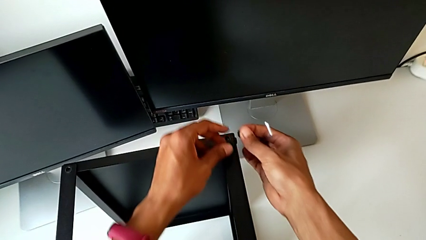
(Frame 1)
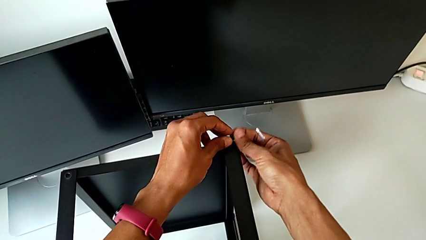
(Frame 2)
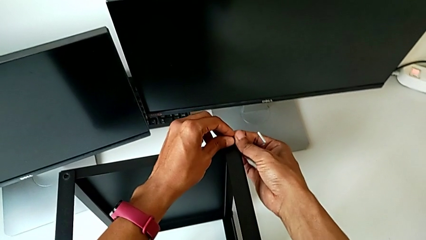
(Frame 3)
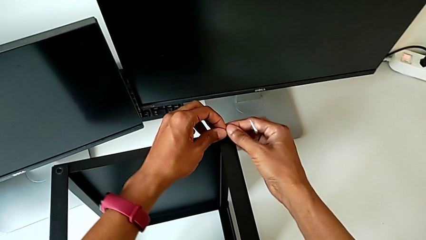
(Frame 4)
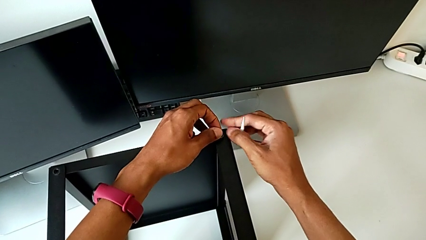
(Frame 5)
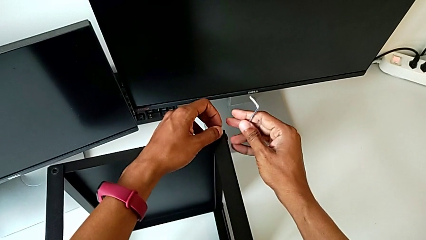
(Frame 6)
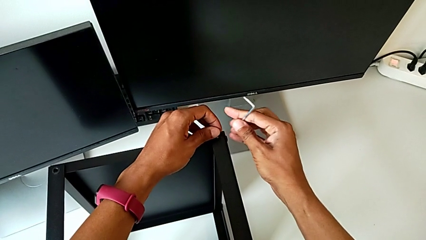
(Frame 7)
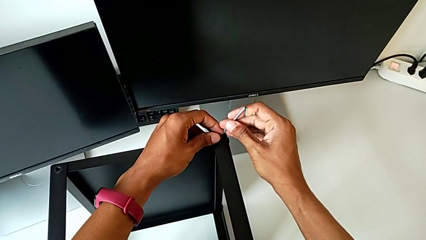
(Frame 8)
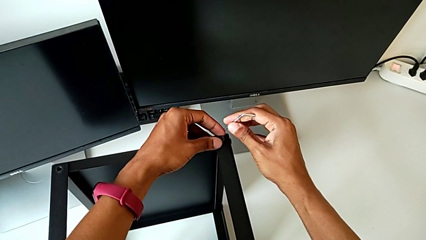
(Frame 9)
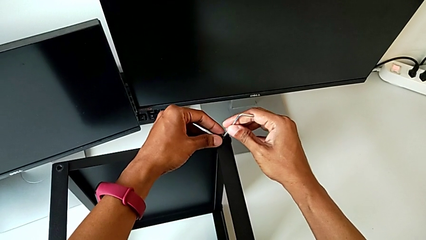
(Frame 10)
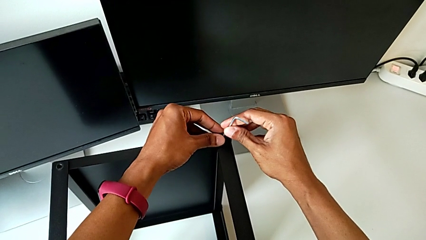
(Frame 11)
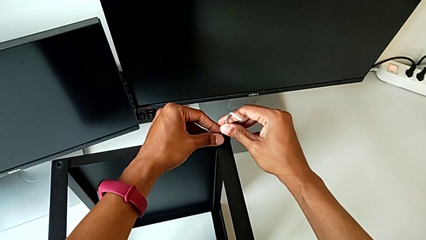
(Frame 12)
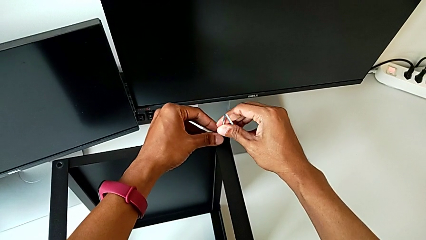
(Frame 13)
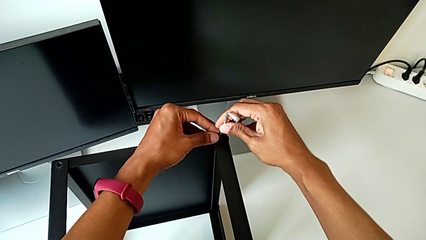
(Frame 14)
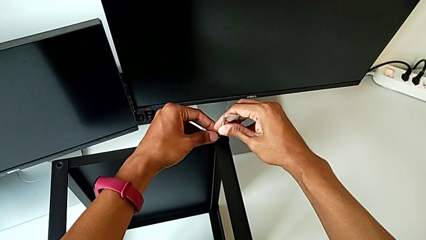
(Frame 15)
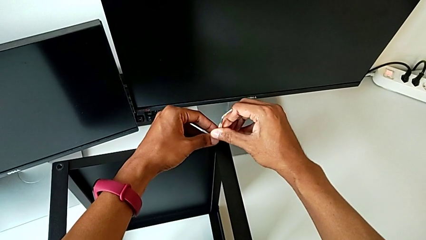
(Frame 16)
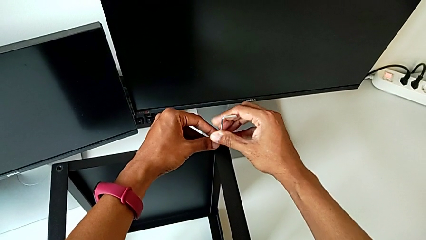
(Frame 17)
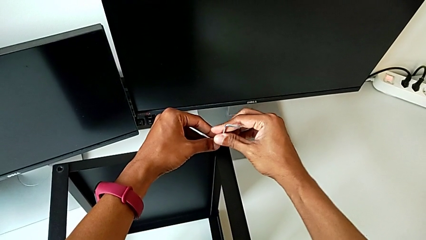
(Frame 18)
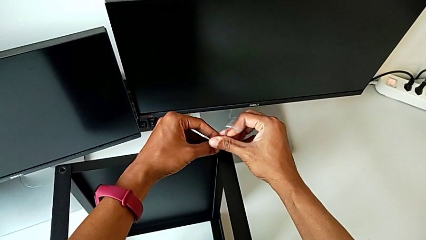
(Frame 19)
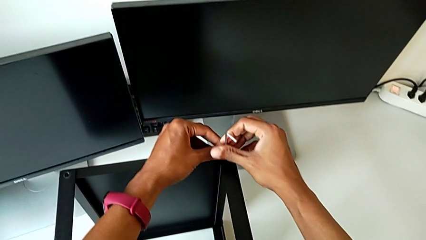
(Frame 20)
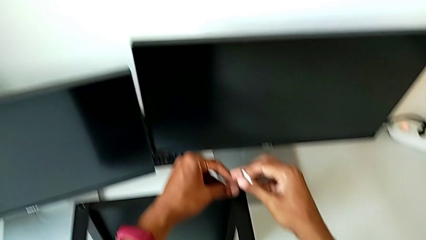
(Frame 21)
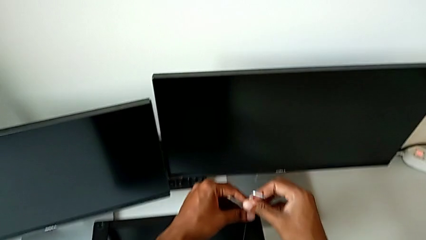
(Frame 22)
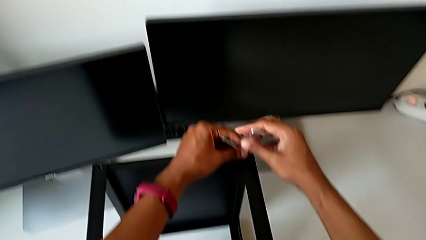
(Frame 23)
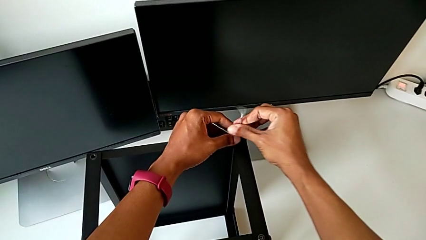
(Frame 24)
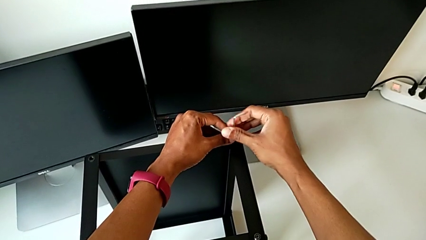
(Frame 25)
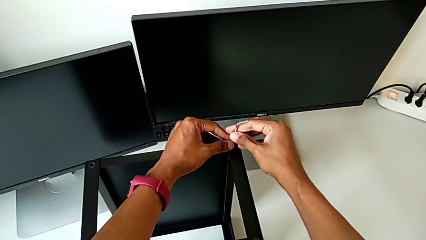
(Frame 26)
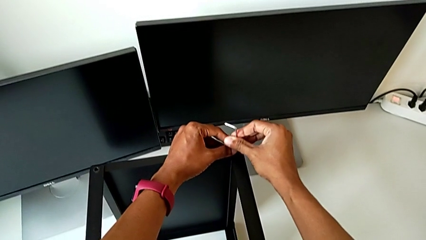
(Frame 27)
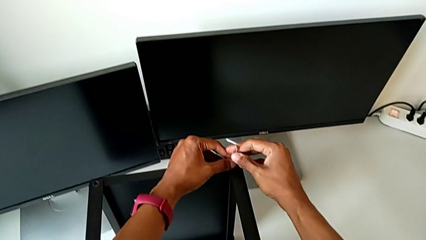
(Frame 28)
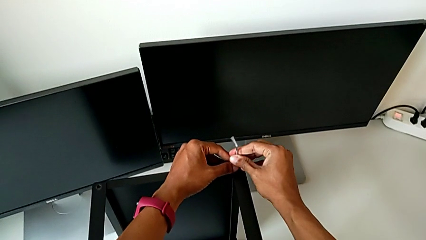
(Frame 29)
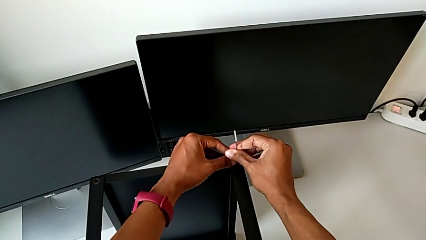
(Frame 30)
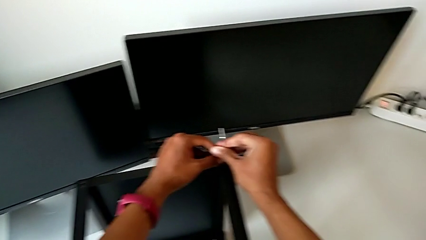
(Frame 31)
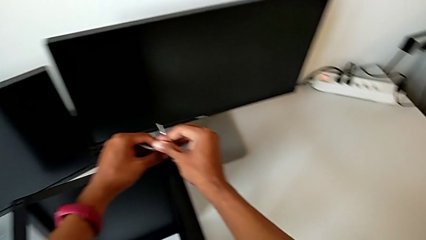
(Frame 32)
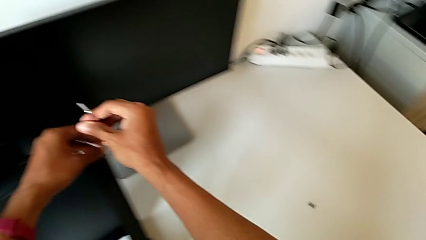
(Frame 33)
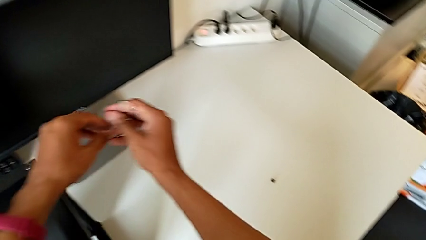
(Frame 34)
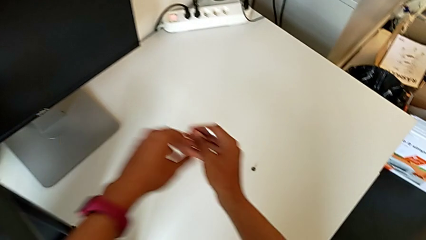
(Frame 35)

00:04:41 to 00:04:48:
The camera wearer is assembling the remaining three legs. They align the hex socket head, insert the Allen wrench, screw the hex socket head and withdraw the Allen wrench.

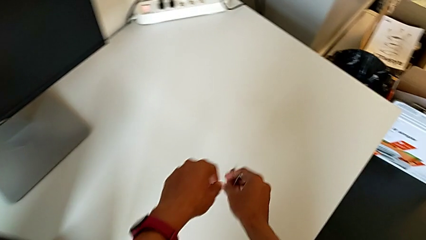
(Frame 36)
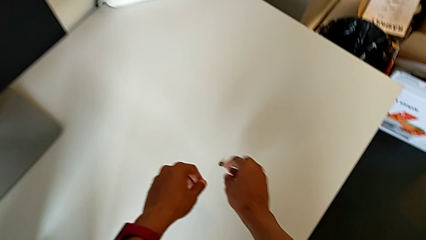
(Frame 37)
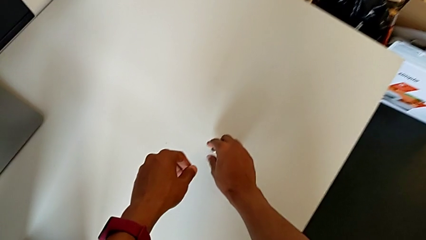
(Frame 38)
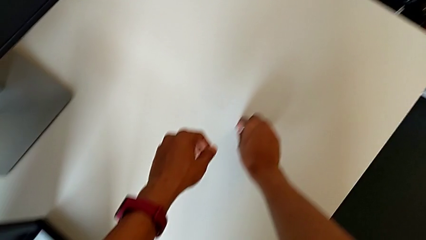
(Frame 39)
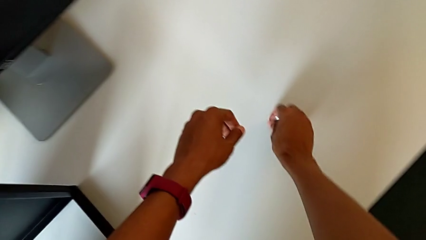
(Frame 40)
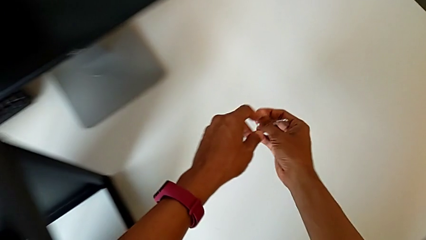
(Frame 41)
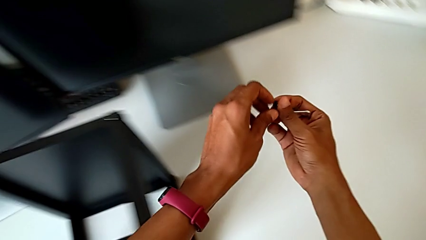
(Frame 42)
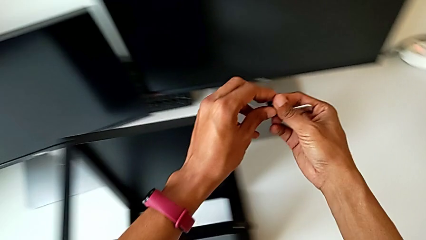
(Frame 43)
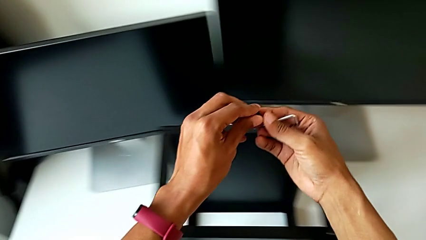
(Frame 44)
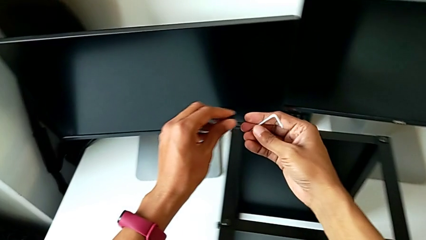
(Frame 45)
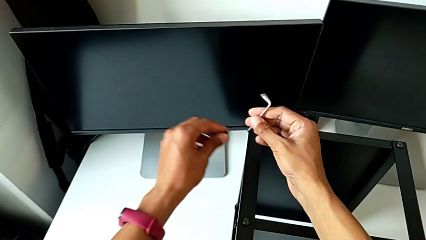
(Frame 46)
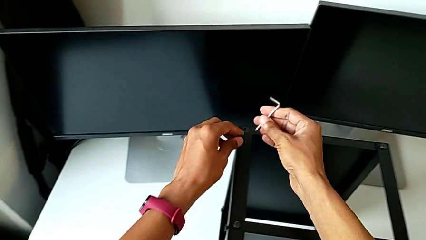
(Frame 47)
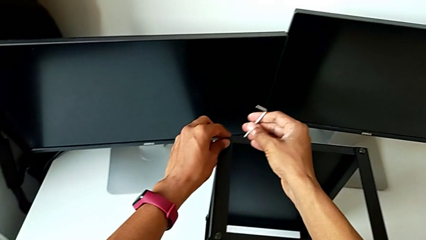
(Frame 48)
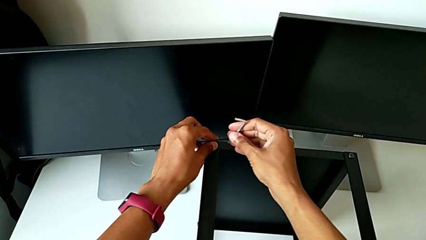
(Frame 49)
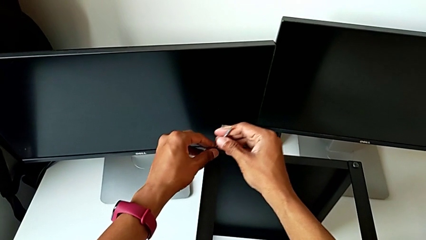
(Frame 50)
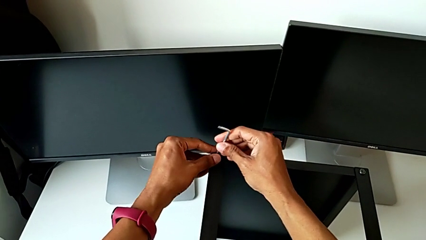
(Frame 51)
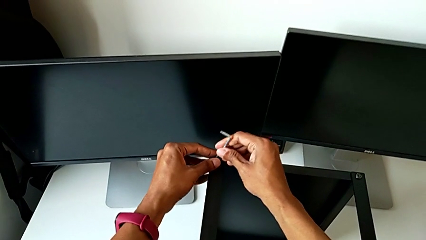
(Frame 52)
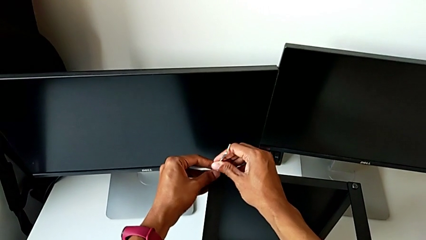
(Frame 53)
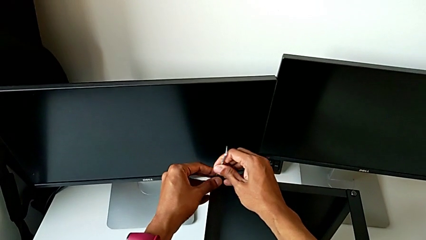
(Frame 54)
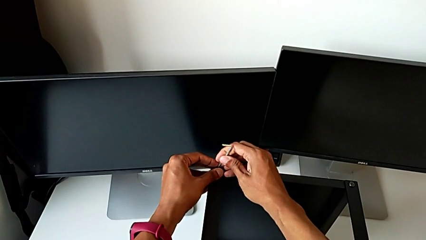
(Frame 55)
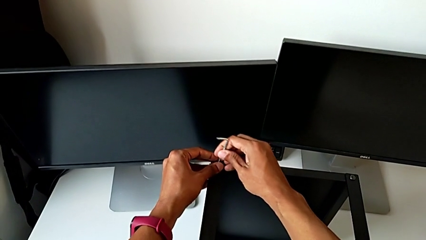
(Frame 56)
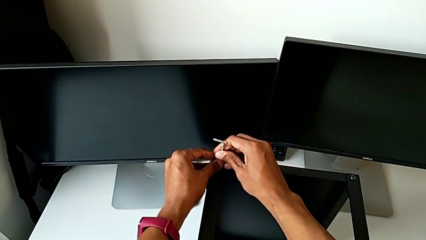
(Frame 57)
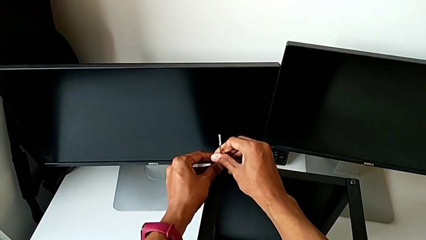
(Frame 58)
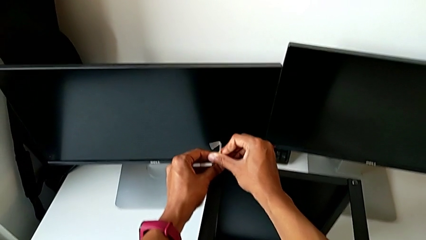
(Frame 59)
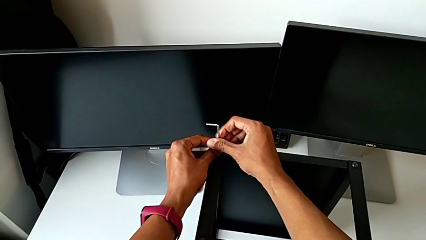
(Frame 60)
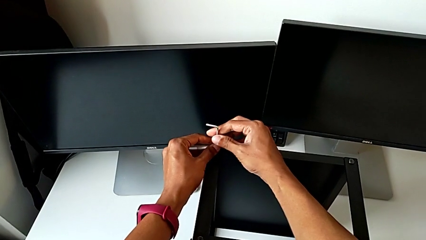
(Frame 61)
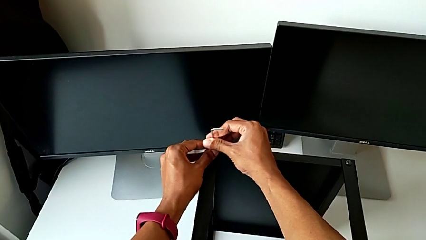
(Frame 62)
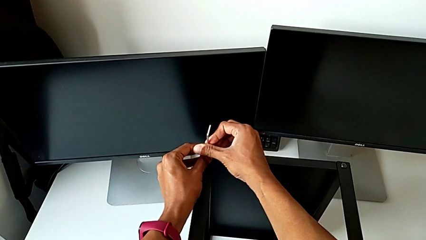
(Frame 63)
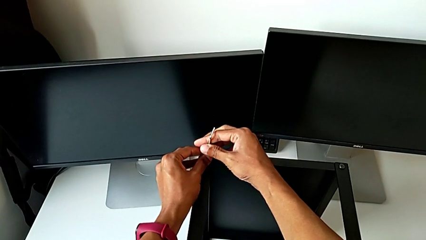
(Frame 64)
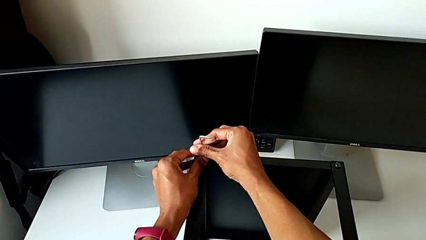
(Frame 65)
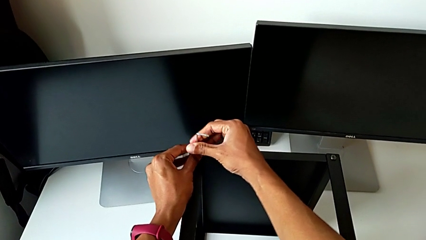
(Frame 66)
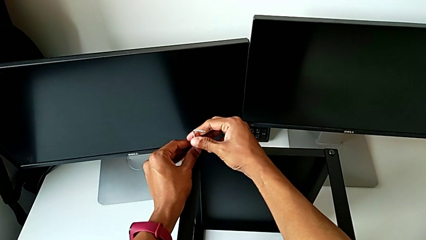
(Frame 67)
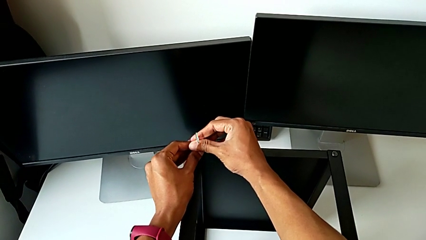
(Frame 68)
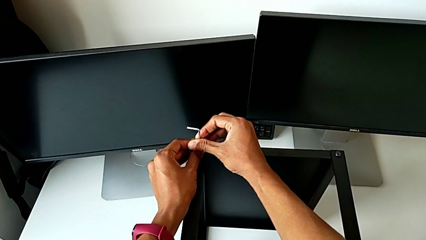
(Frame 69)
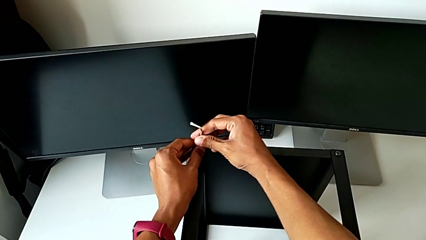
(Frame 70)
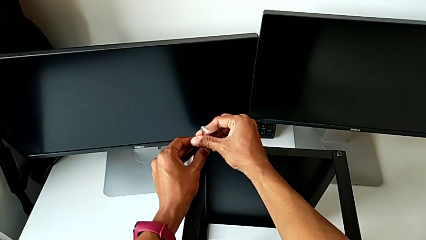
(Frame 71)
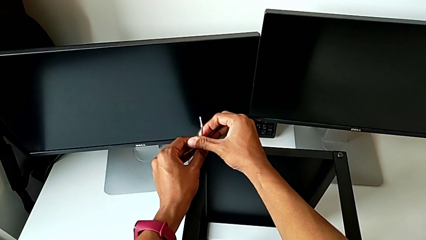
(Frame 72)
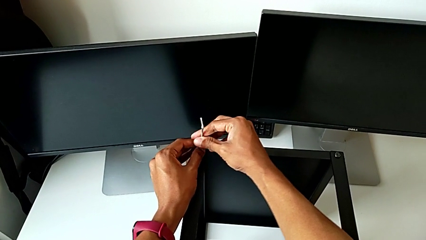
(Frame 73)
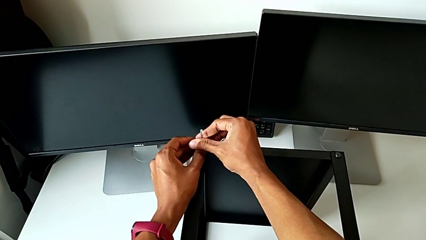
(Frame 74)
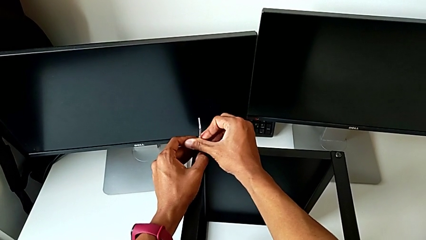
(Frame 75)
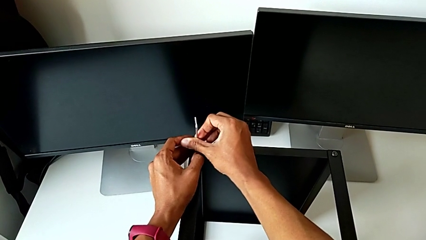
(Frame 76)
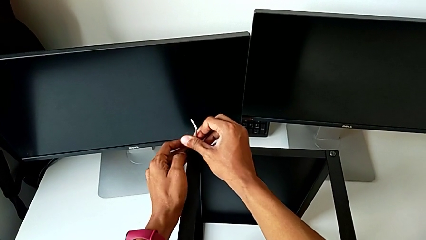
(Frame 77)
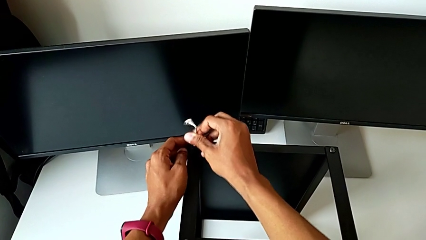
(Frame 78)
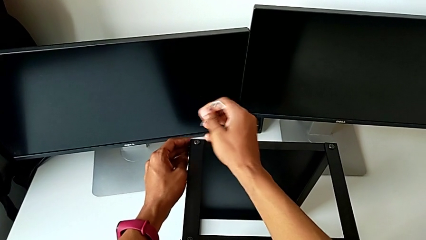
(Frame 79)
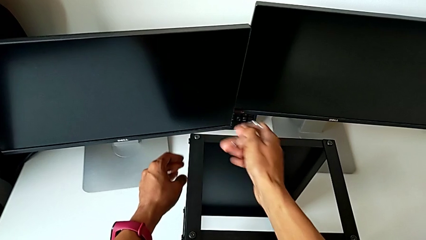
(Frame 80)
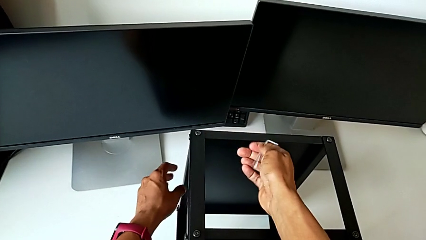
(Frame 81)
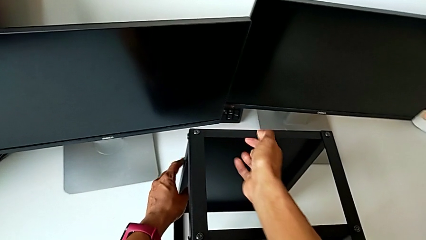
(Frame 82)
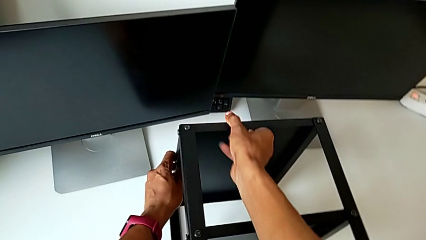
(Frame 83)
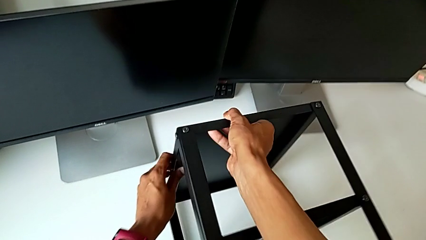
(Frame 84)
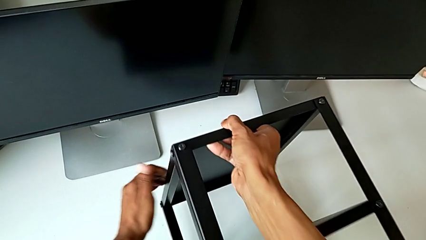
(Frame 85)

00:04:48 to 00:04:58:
The camera wearer is tightening the first leg of the table. They grab the hex socket head, insert the Allen wrench, screw the hex socket head and withdraw the Allen wrench.
